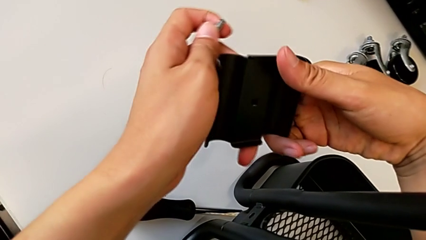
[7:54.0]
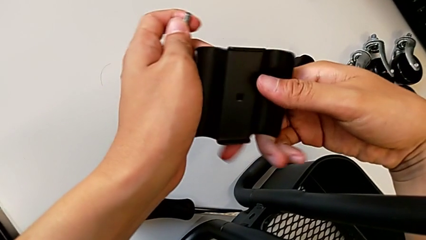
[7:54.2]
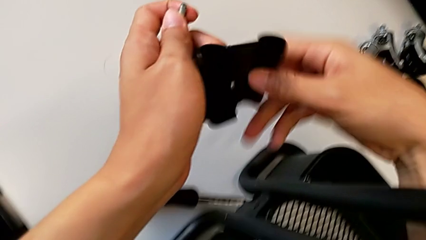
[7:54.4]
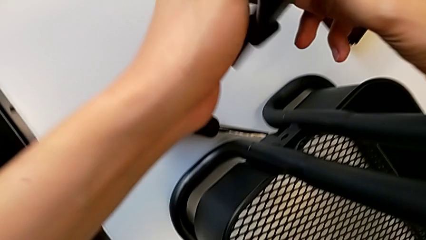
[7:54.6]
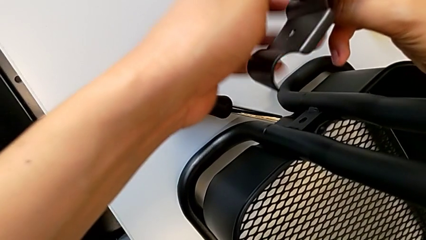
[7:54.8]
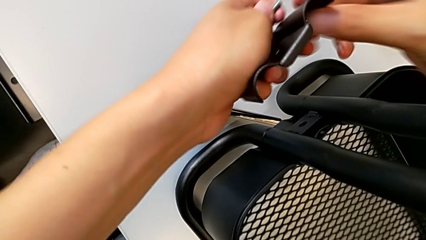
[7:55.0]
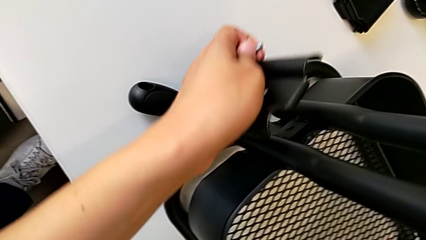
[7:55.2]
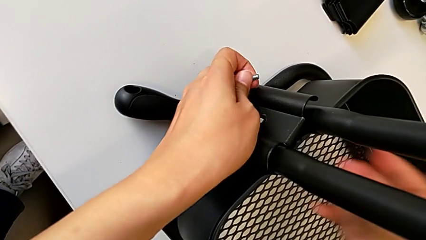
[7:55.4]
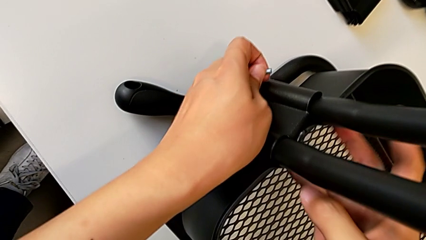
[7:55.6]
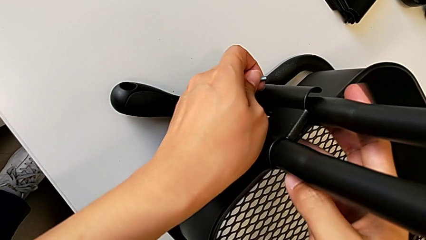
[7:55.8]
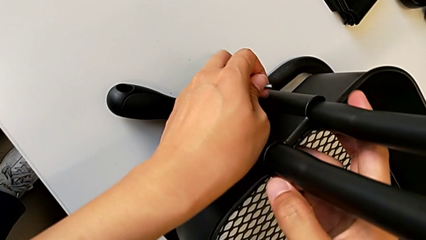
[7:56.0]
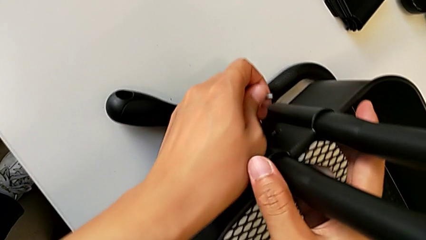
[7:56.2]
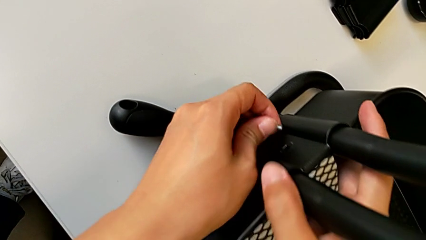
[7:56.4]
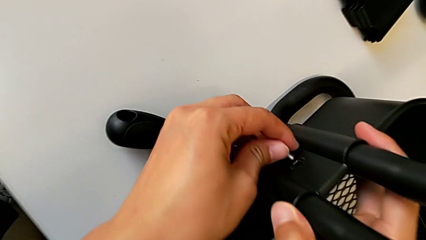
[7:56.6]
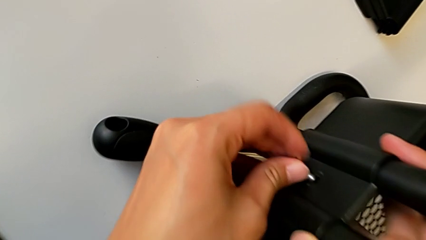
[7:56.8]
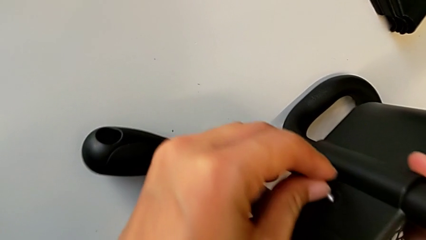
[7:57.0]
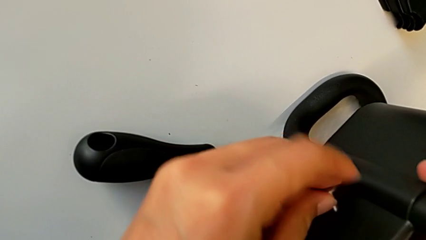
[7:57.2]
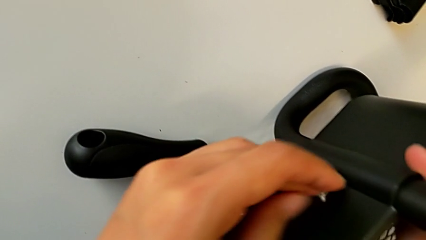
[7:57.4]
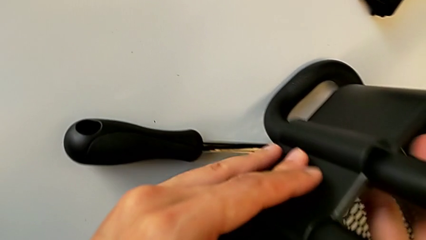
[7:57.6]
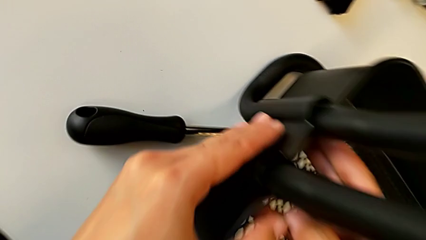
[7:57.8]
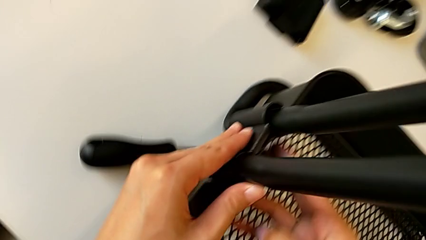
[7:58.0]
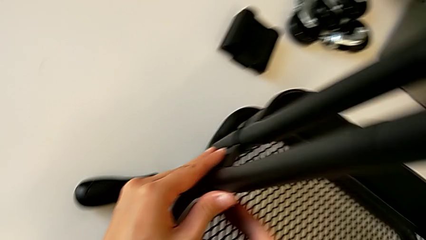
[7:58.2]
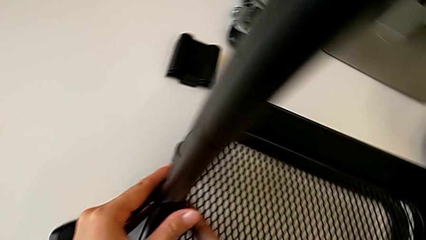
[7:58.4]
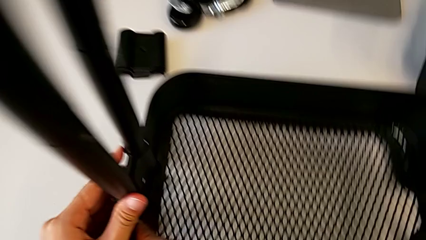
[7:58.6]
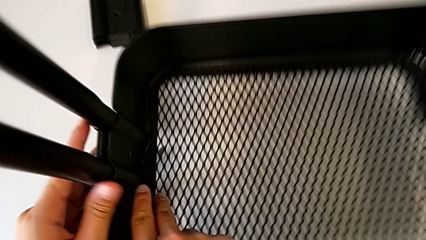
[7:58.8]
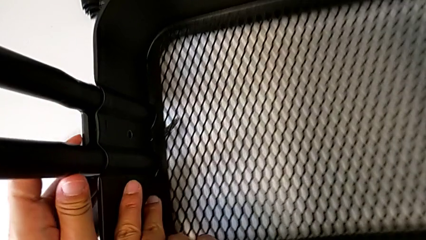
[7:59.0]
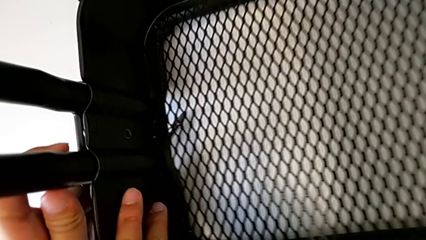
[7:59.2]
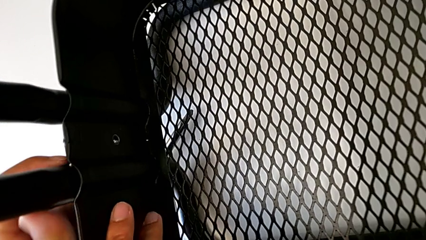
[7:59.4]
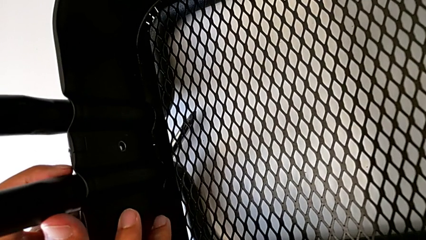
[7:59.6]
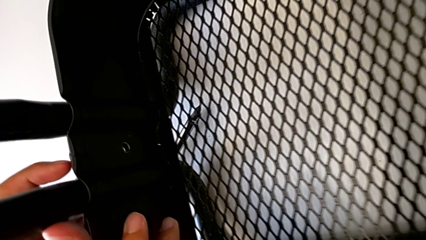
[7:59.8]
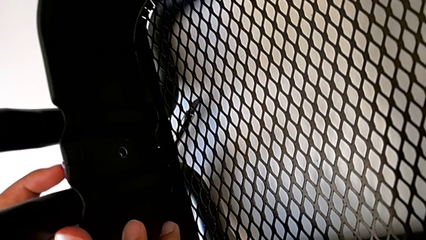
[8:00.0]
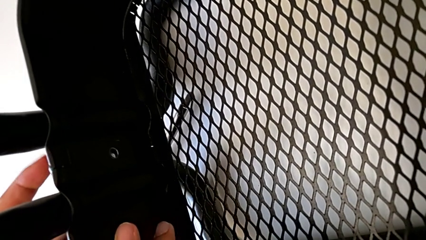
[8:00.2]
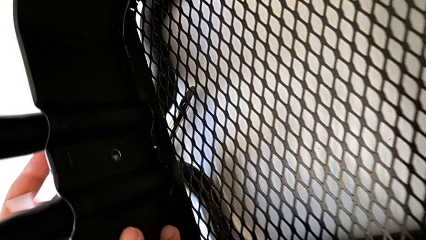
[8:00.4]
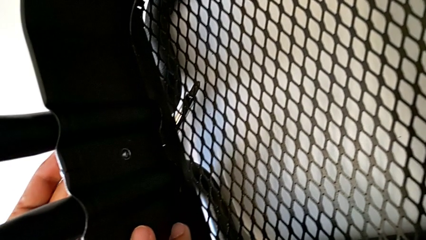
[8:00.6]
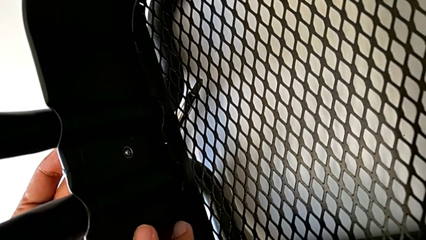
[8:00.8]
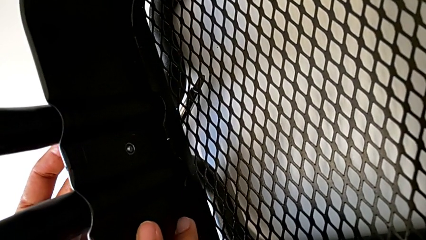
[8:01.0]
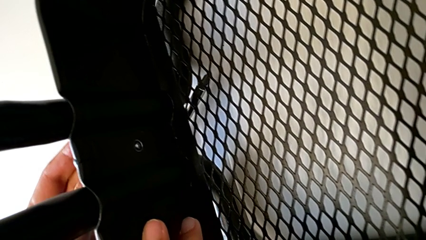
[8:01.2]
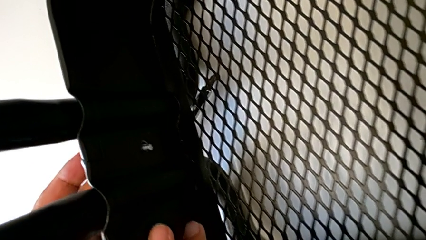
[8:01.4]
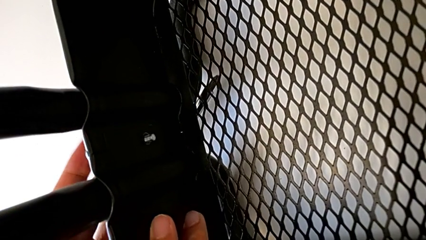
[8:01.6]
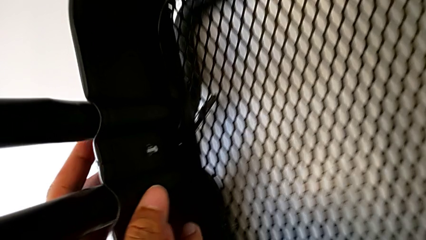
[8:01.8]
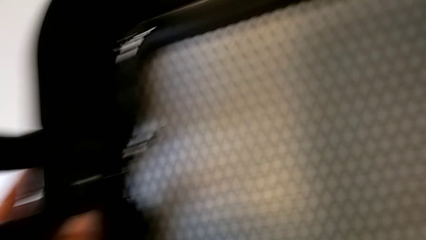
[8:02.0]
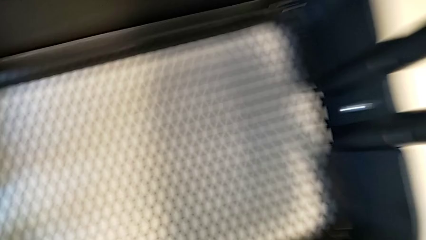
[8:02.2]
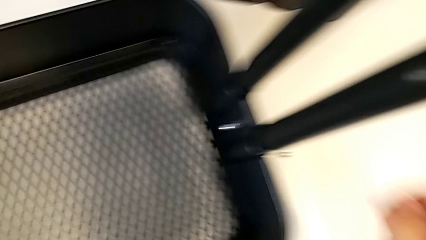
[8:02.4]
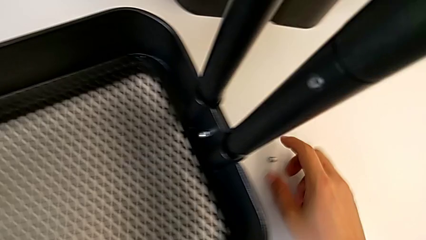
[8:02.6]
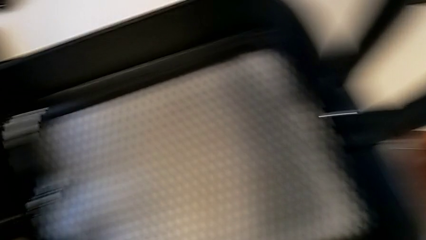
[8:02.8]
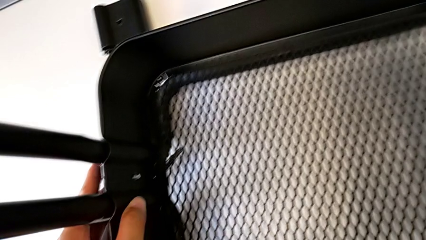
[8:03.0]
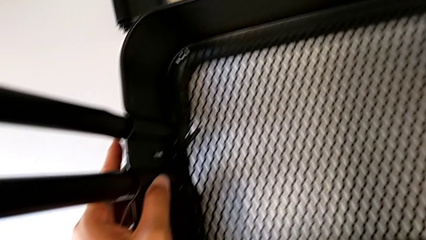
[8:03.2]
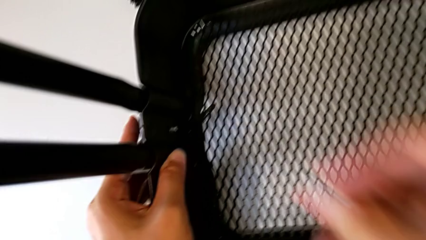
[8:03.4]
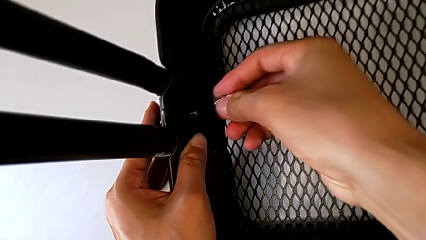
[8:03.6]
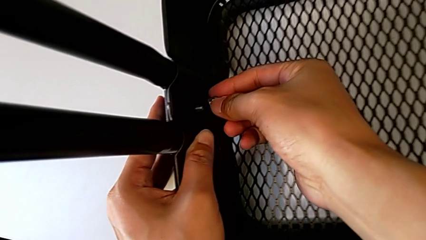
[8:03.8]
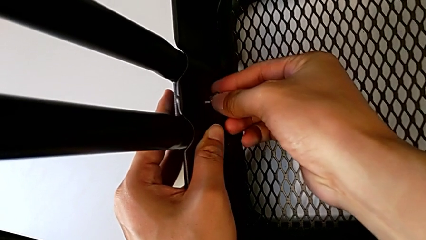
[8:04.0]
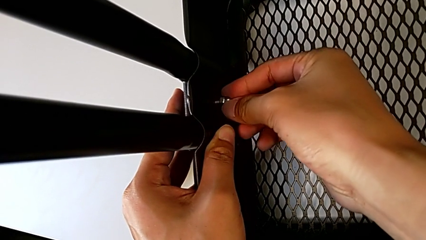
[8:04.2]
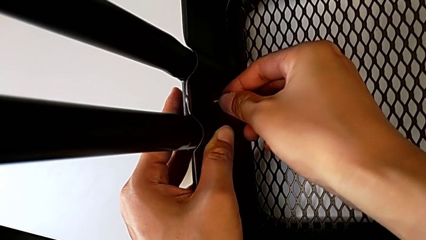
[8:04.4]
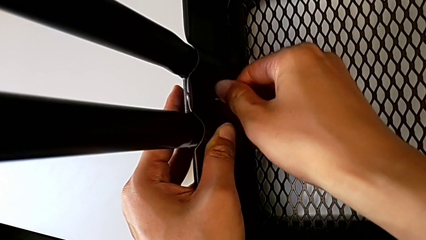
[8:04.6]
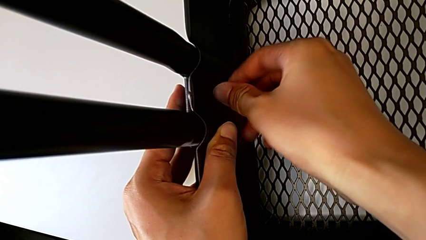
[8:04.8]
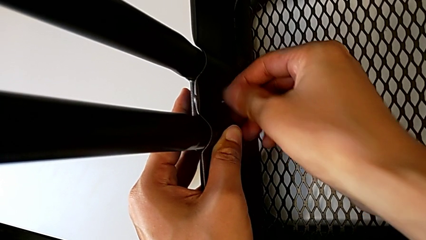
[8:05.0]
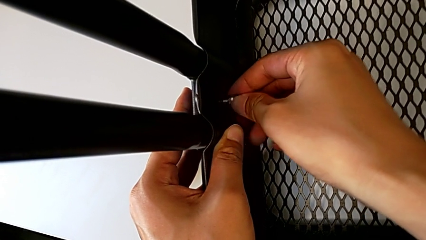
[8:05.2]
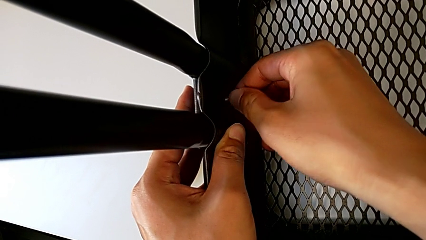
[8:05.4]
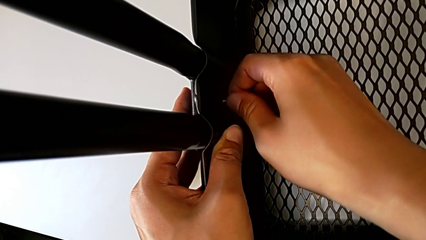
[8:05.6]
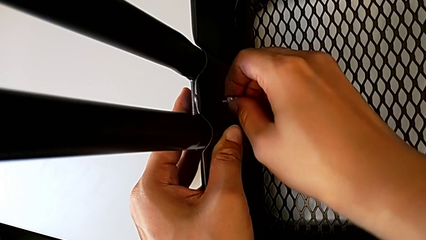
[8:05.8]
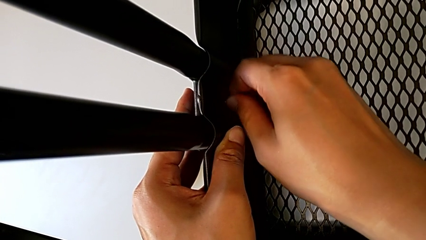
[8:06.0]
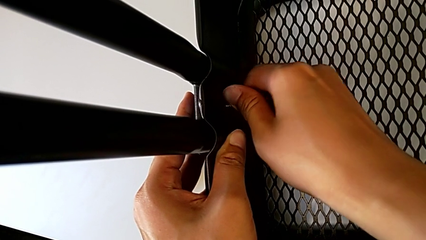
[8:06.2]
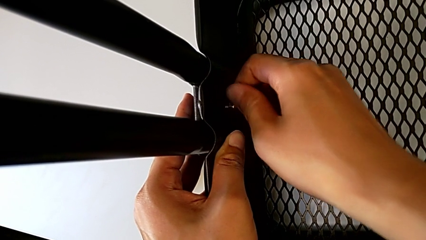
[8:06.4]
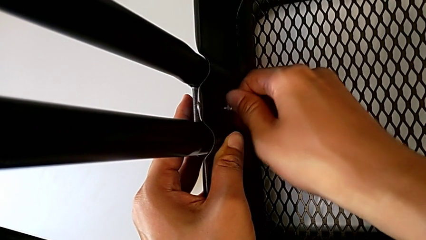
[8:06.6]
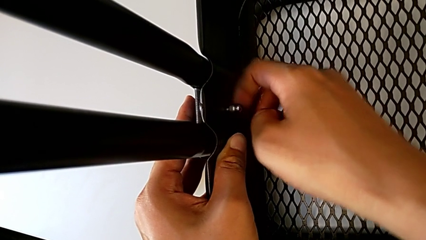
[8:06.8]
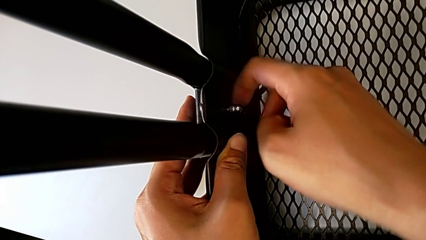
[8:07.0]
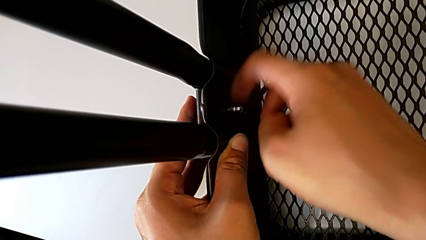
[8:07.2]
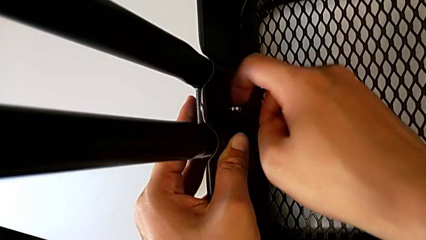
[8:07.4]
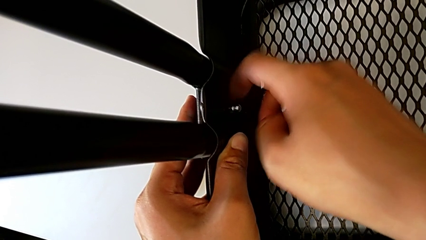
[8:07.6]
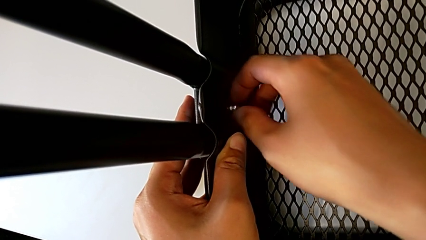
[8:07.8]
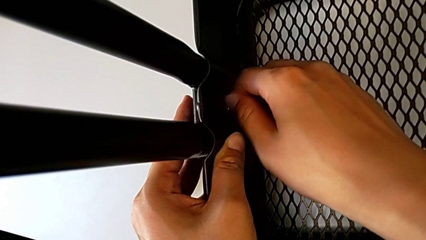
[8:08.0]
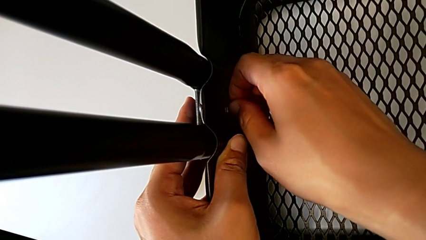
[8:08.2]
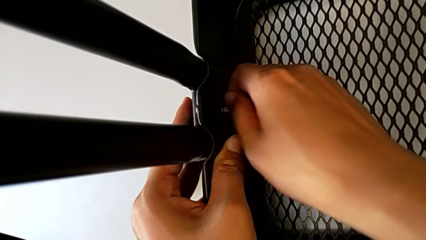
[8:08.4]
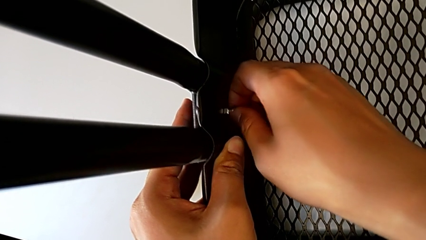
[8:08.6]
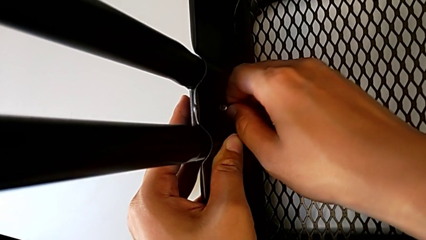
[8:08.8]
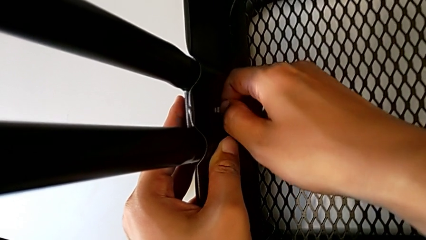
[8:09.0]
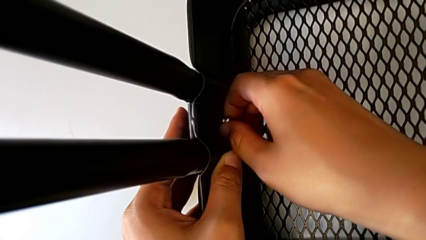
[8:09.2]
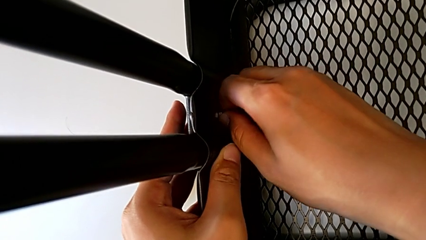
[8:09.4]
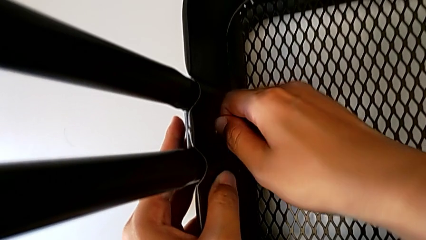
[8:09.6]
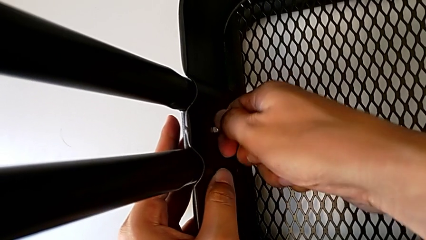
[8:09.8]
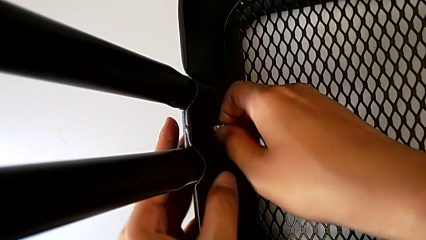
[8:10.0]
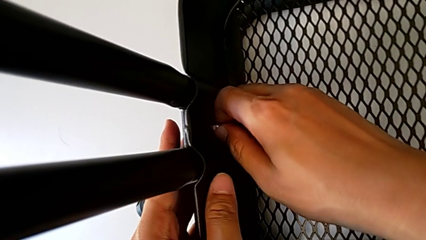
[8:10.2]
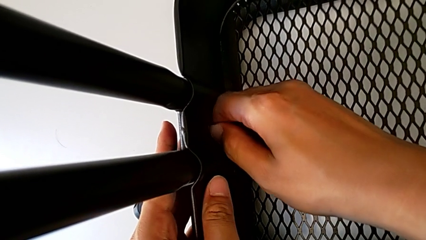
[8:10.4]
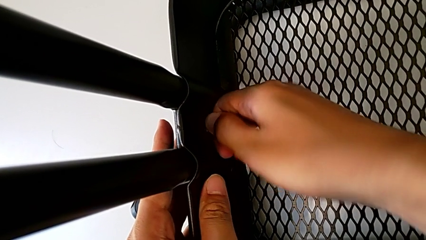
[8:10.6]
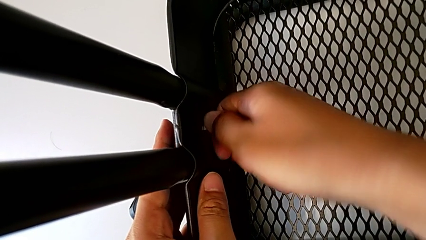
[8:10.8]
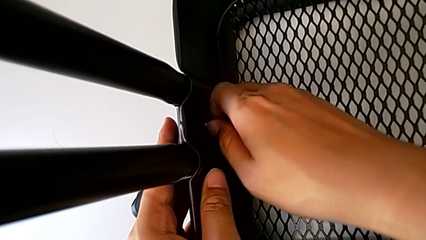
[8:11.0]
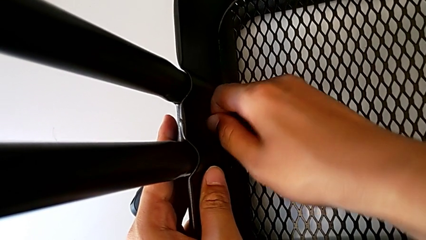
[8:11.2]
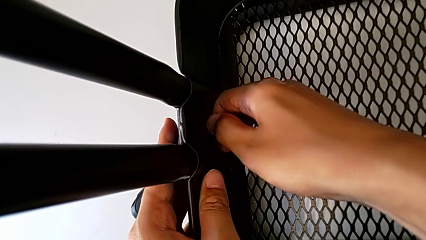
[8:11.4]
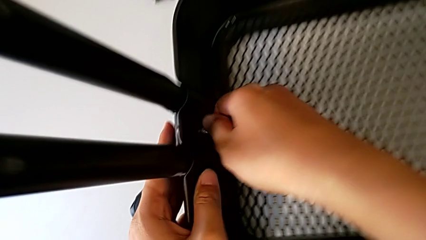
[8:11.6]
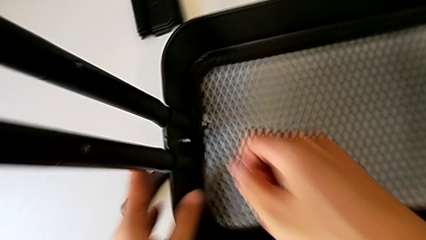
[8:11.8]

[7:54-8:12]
The camera wearer is screwing the left side of the box onto the bracket. They place the second bracket, grab the second screw and screw it.
